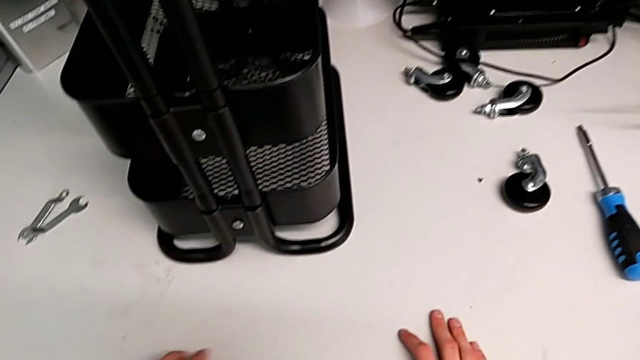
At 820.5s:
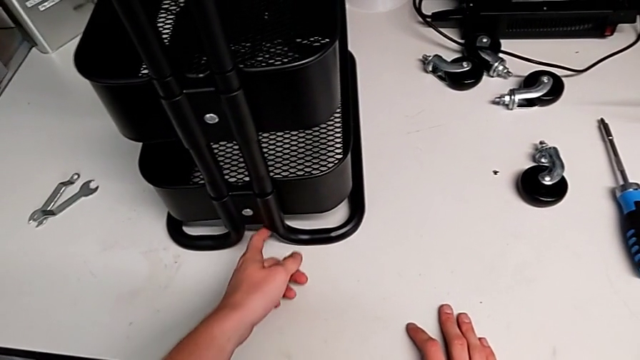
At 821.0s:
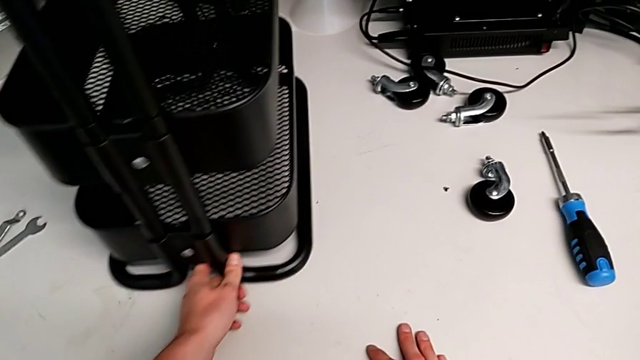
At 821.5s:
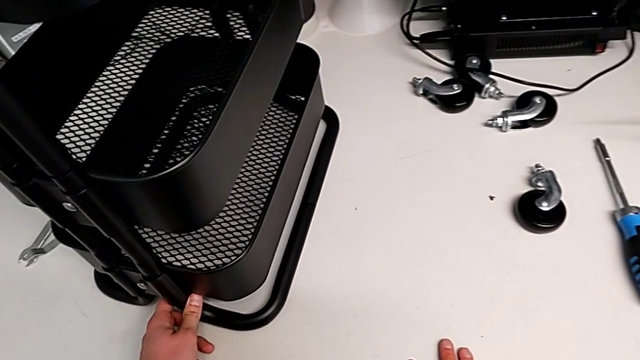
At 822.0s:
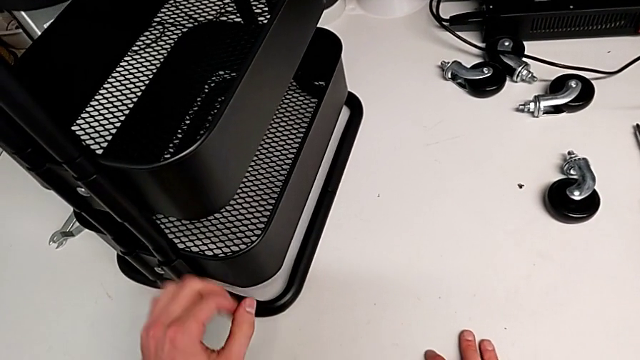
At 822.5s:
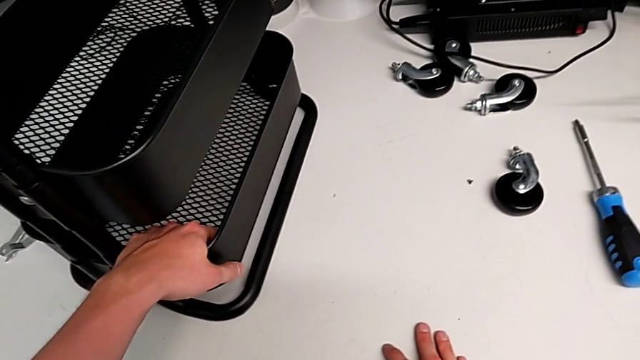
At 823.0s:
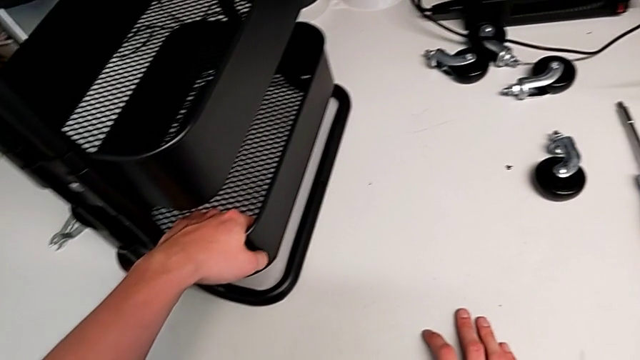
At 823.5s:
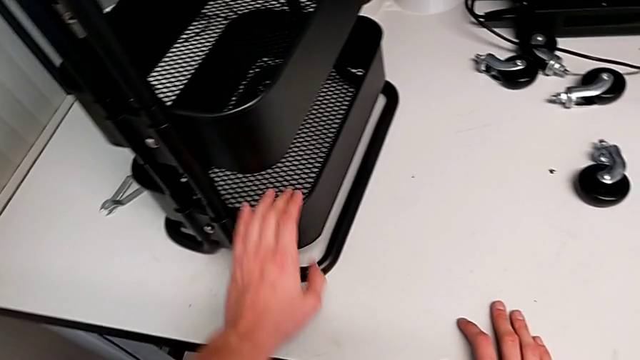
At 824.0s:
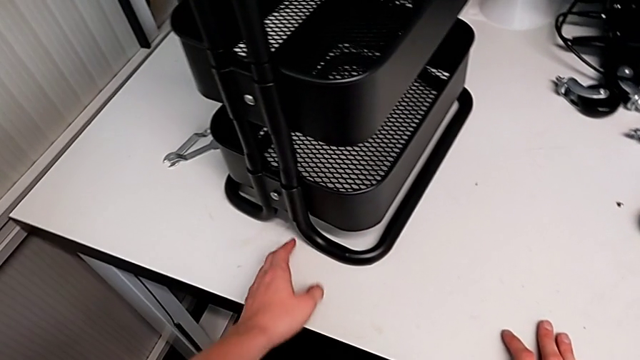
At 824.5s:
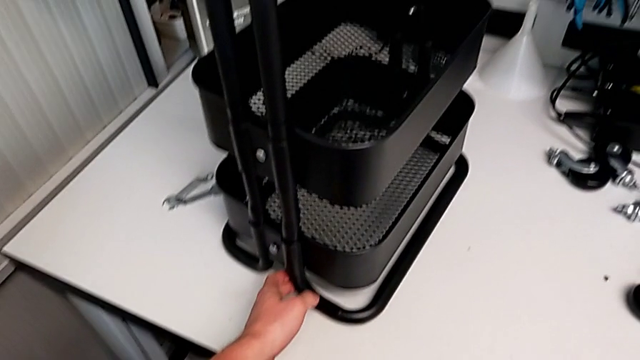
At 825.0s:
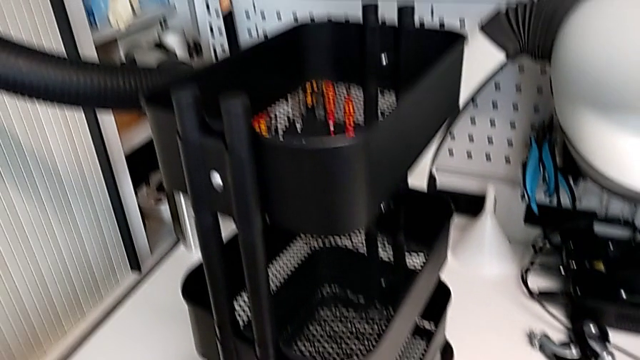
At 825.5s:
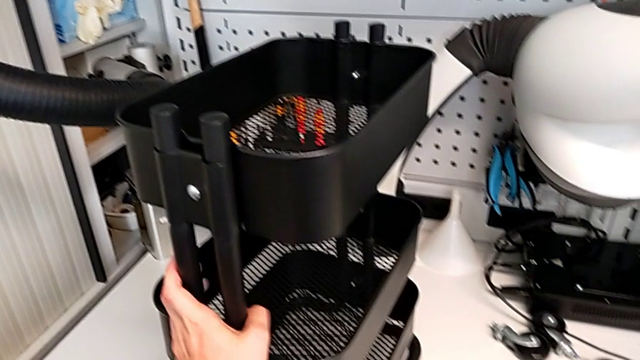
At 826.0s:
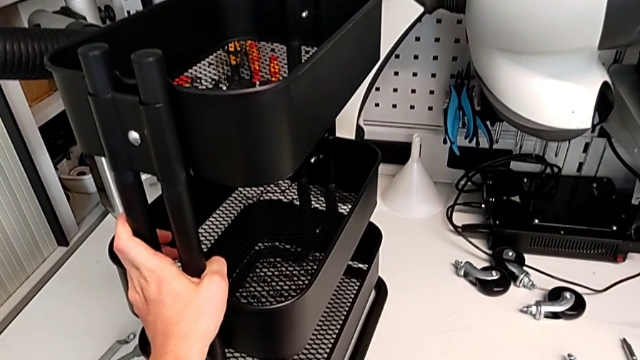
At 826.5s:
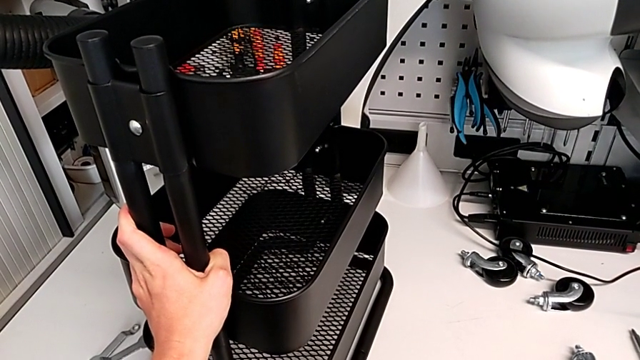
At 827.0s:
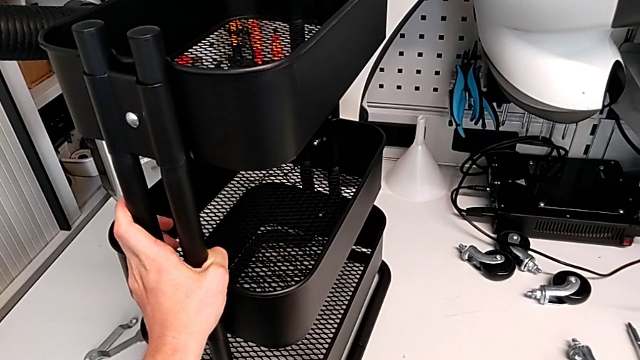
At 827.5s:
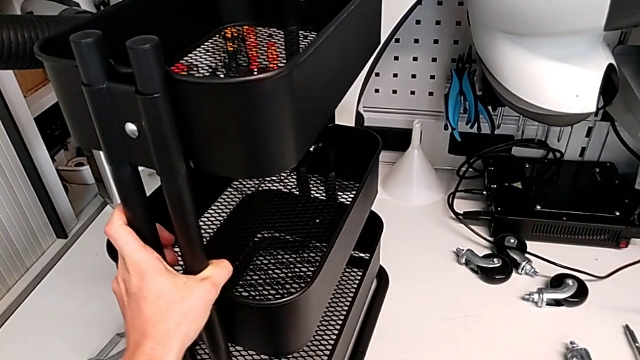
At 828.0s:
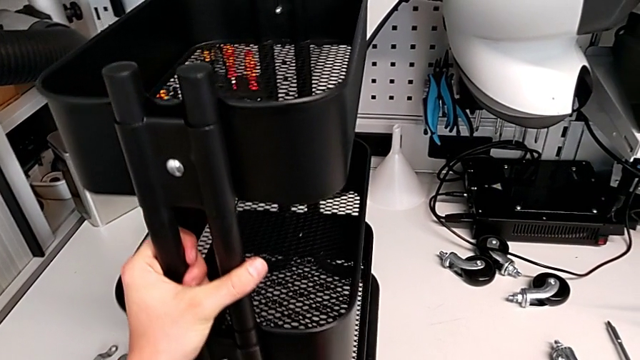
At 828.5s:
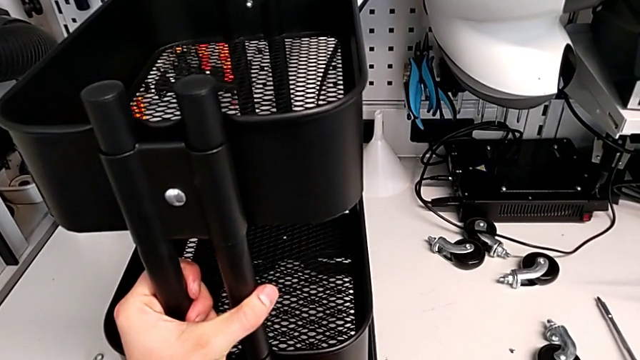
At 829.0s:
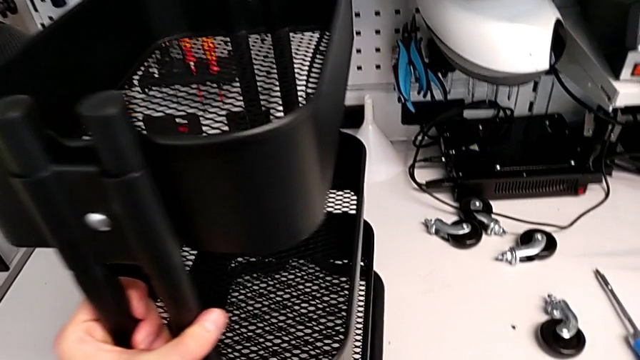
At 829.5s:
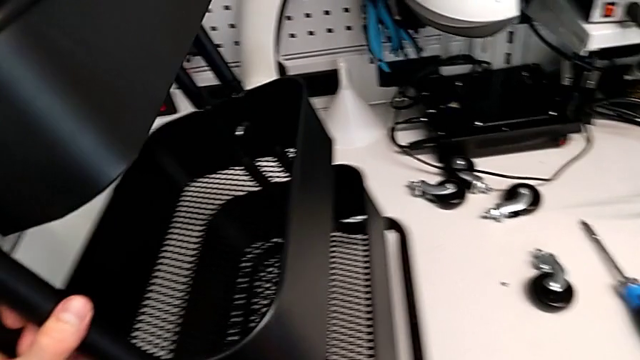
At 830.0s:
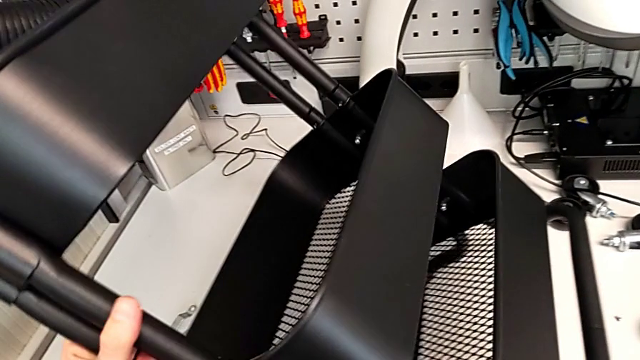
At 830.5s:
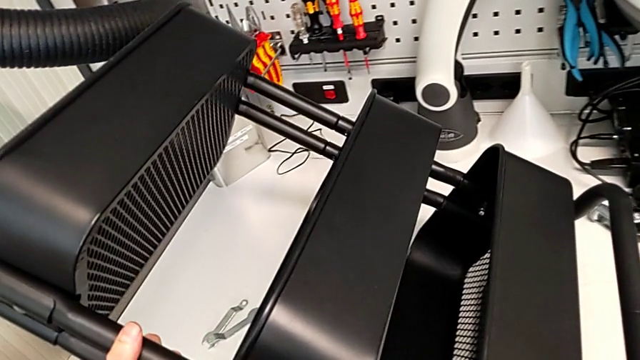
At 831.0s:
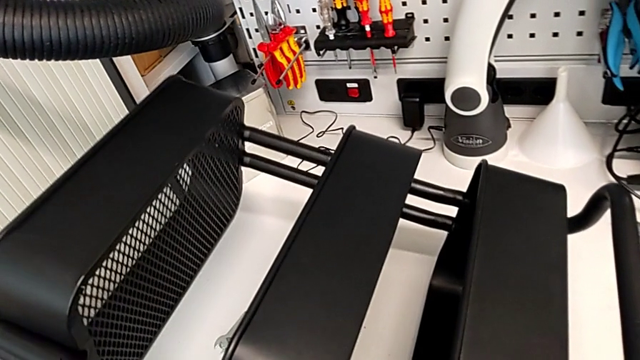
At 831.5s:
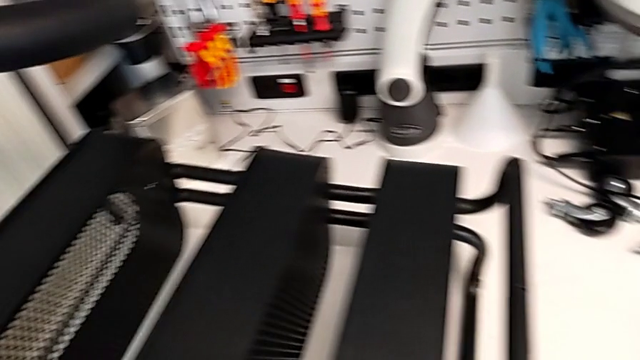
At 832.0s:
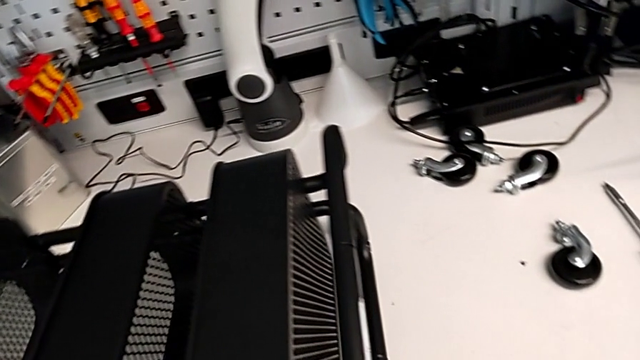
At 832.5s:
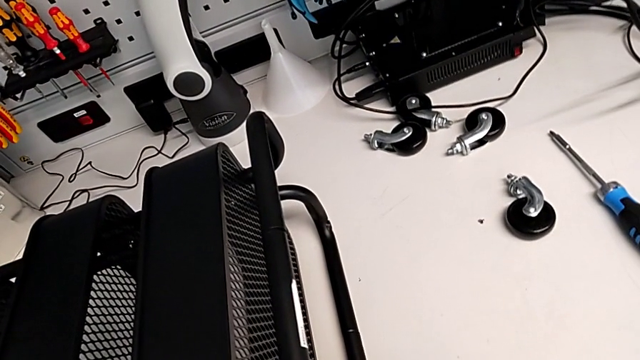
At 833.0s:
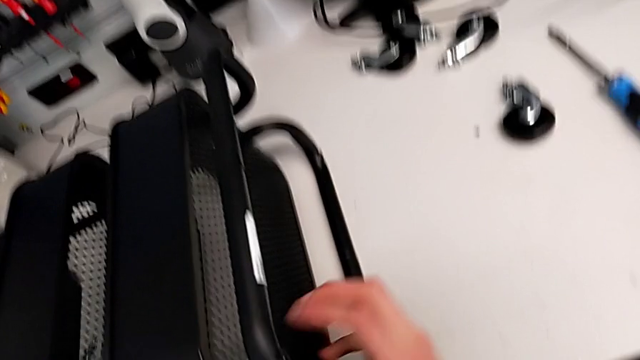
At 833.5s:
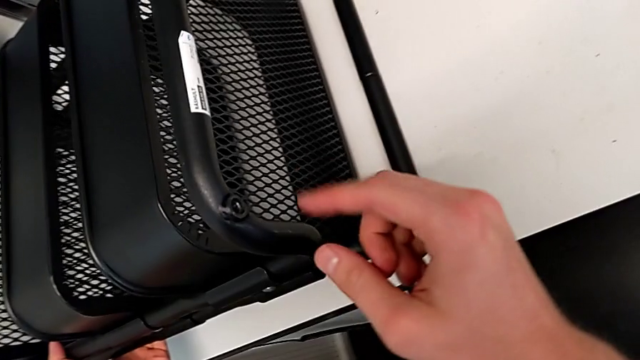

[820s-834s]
The camera wearer is assembling the wheels into the base frame. They place the utility cart.

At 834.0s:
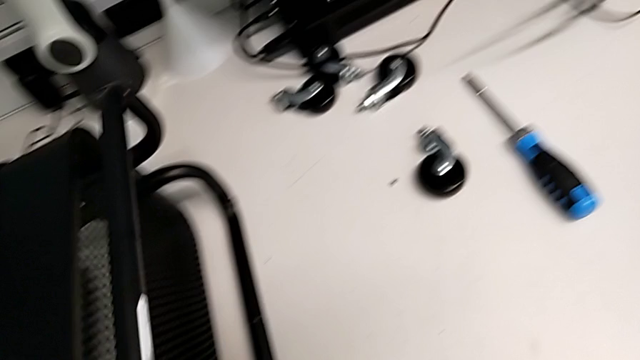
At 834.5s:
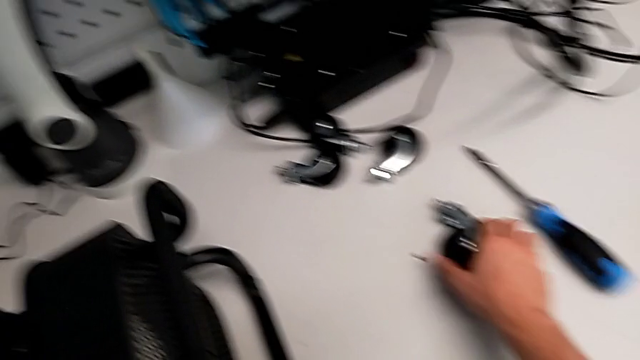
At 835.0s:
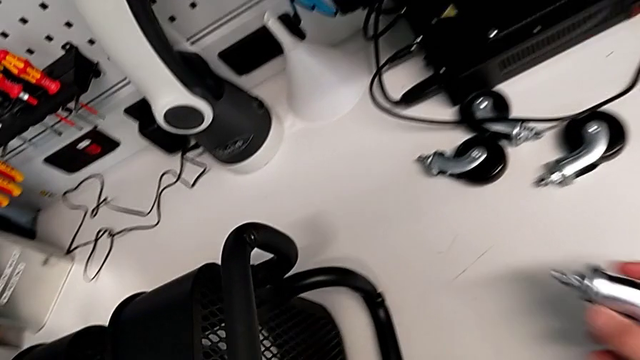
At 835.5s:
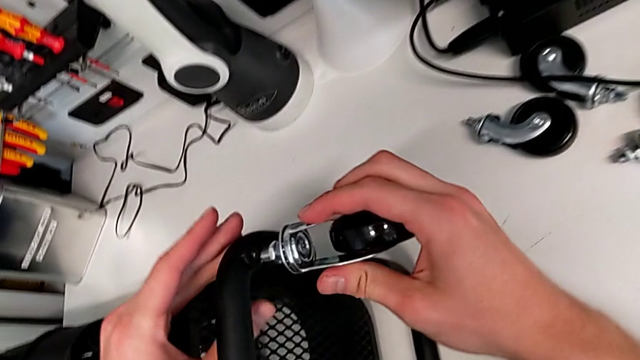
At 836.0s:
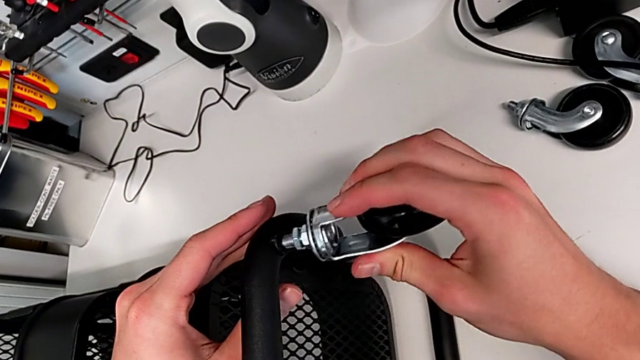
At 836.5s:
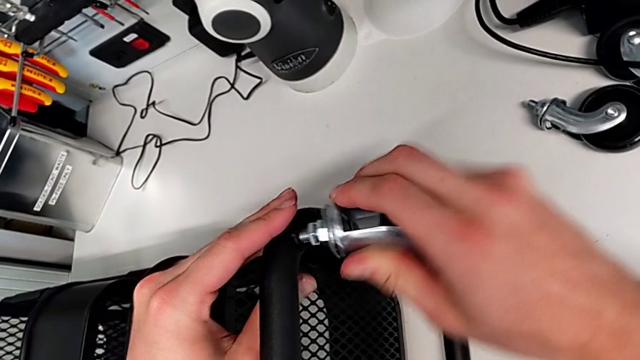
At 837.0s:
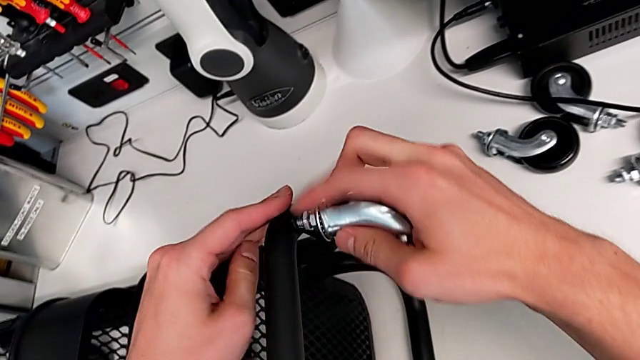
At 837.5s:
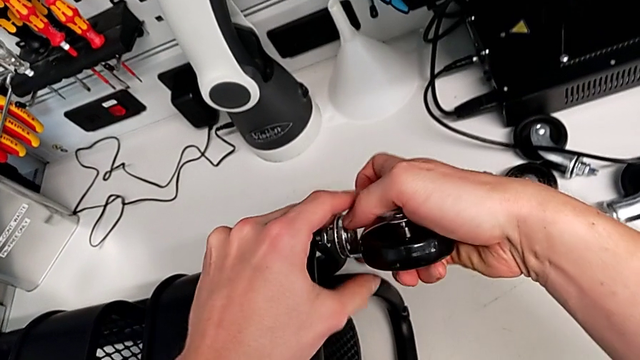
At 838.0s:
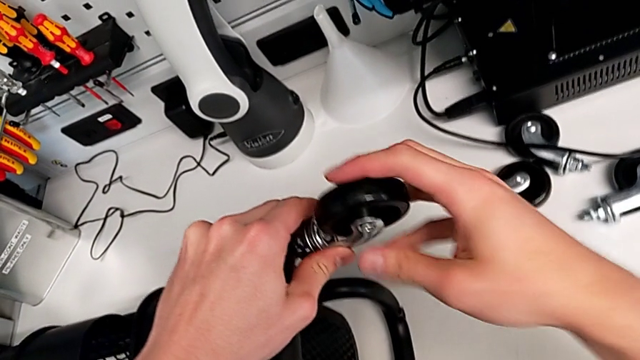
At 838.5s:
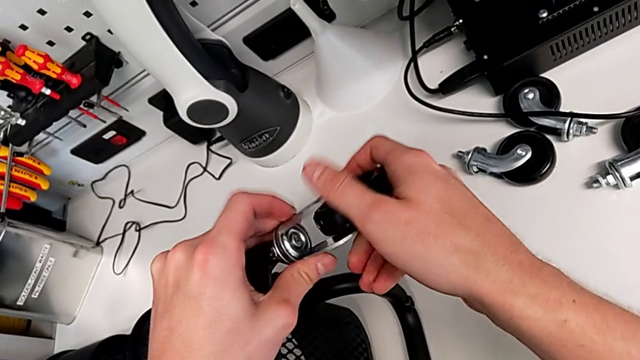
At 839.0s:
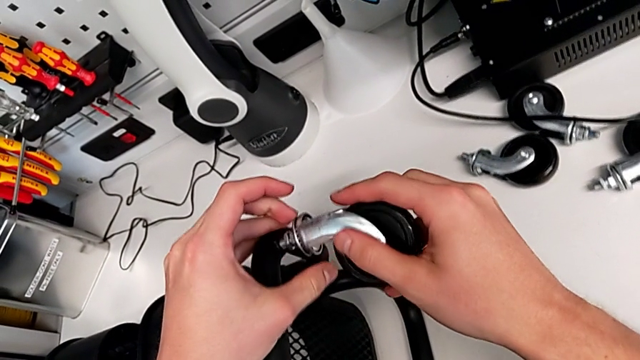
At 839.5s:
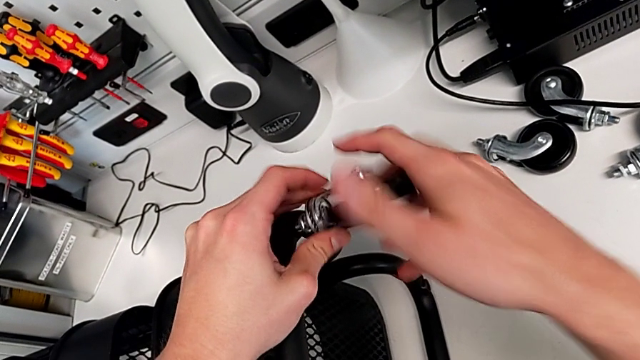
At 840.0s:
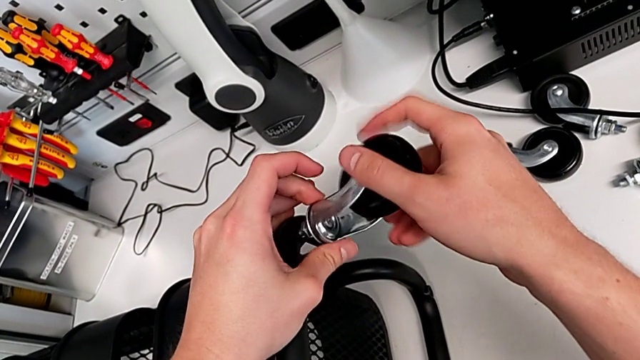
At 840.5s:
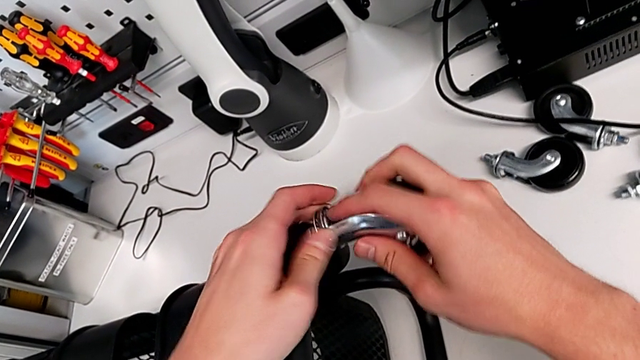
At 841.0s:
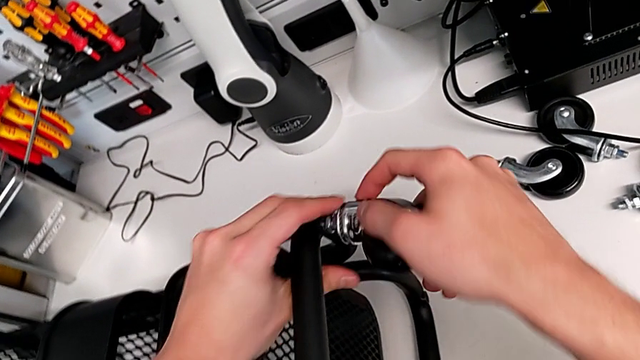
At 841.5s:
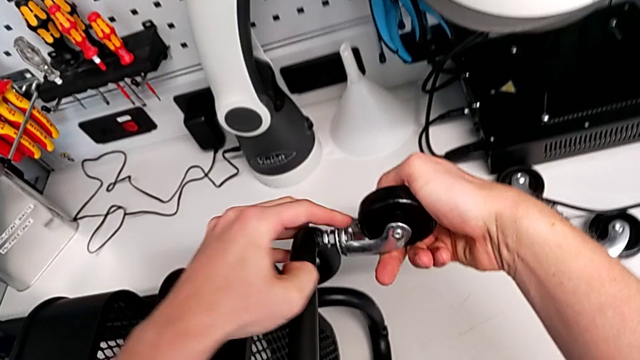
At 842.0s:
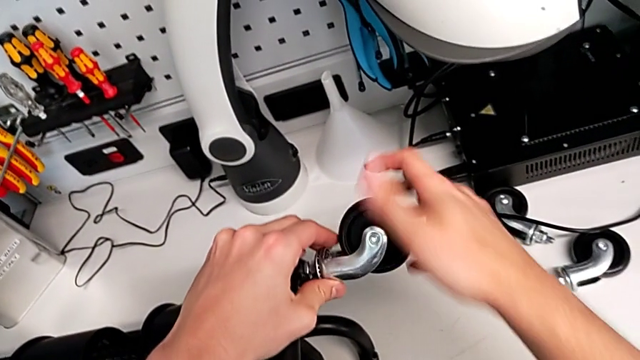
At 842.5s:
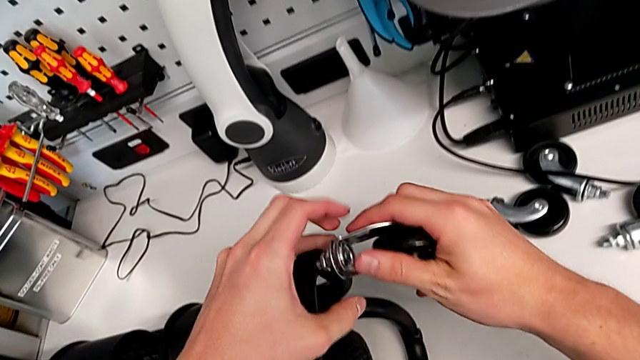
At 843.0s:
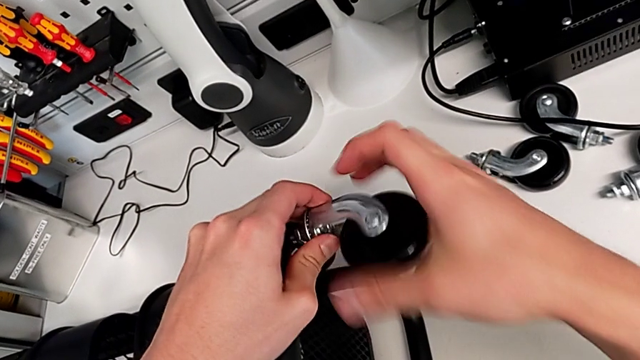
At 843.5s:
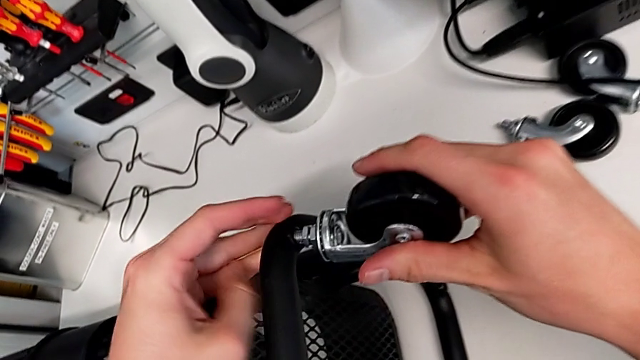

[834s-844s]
The camera wearer is assembling the wheels into the base frame. They grab the wheel, insert the first wheel and begin to wrongly screw it.
